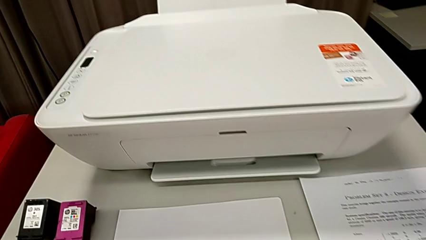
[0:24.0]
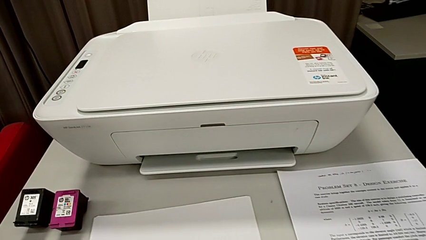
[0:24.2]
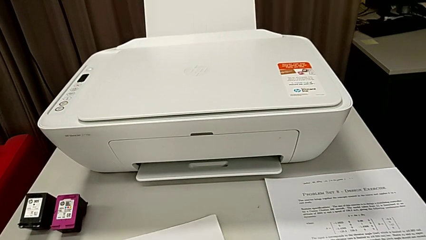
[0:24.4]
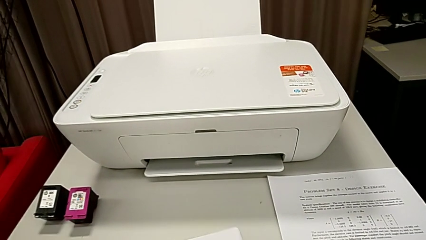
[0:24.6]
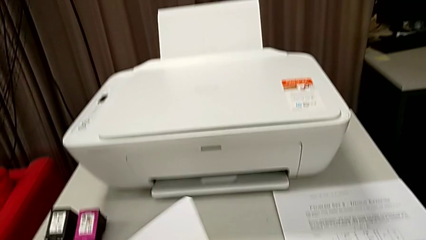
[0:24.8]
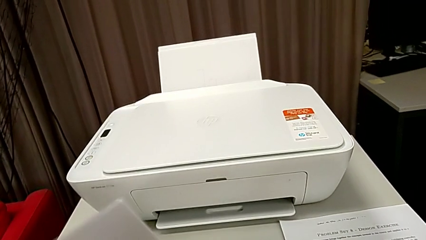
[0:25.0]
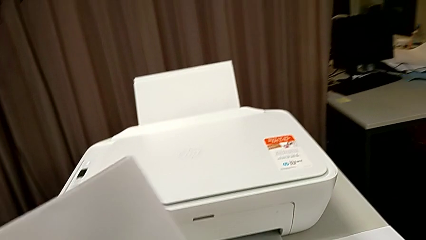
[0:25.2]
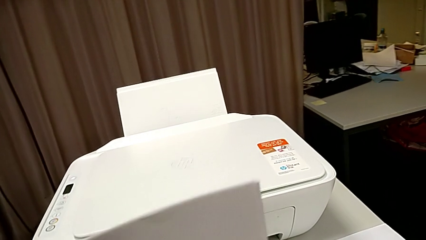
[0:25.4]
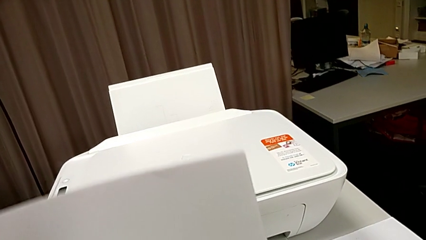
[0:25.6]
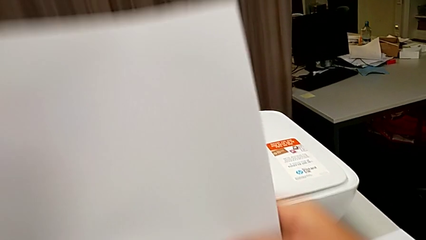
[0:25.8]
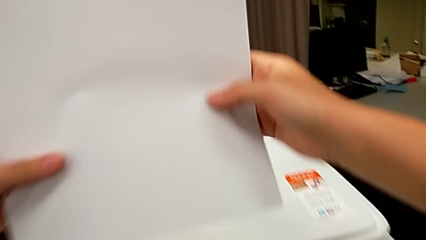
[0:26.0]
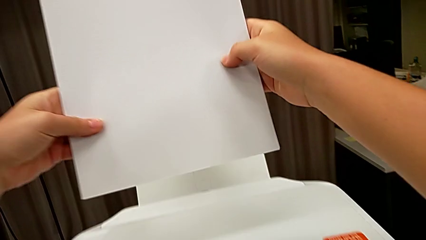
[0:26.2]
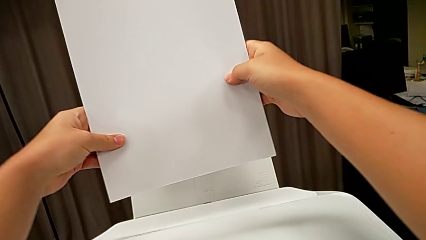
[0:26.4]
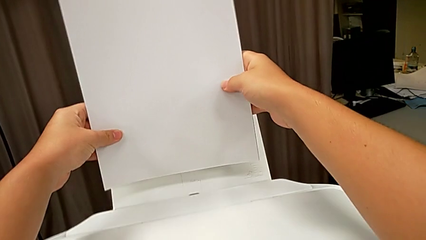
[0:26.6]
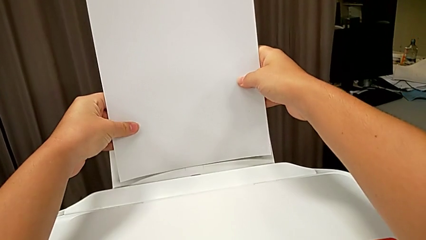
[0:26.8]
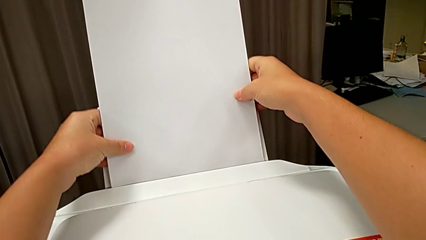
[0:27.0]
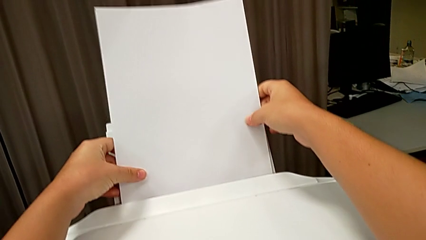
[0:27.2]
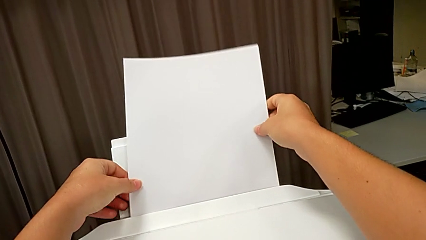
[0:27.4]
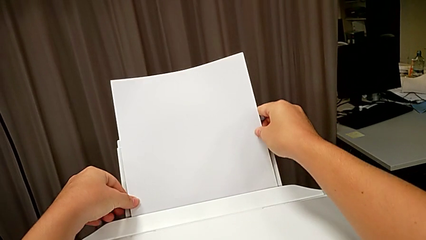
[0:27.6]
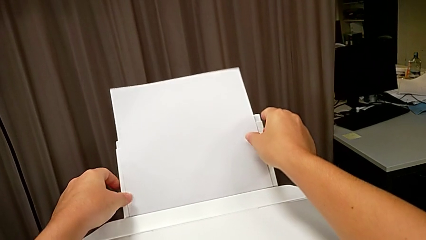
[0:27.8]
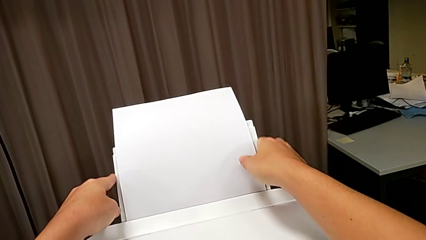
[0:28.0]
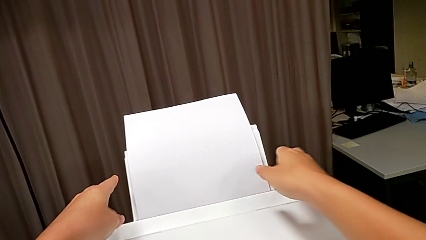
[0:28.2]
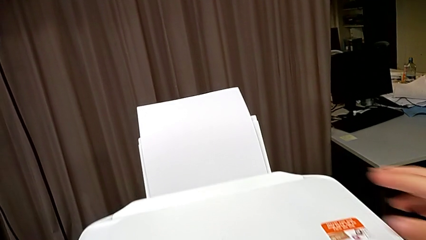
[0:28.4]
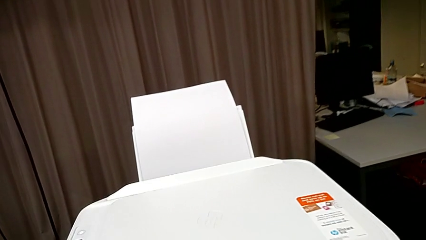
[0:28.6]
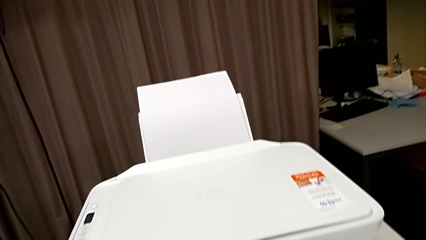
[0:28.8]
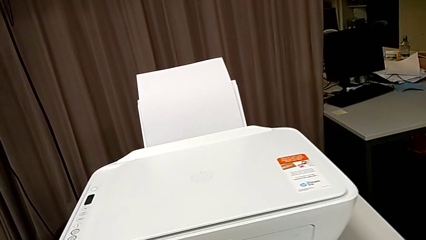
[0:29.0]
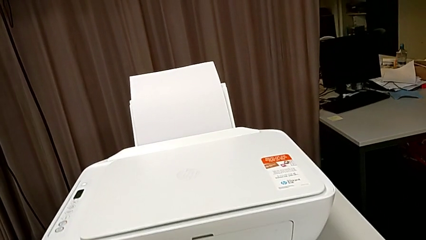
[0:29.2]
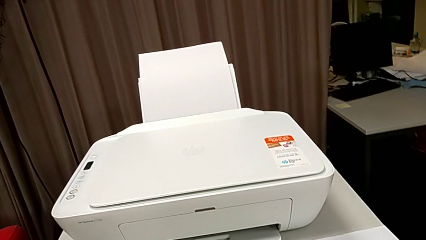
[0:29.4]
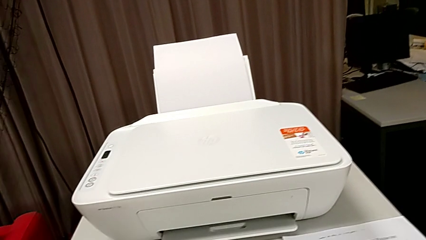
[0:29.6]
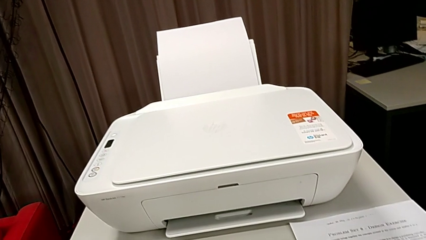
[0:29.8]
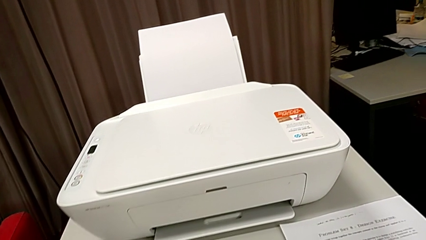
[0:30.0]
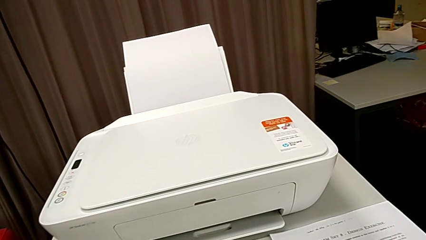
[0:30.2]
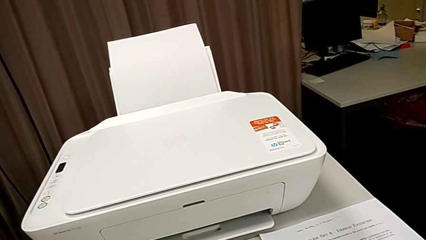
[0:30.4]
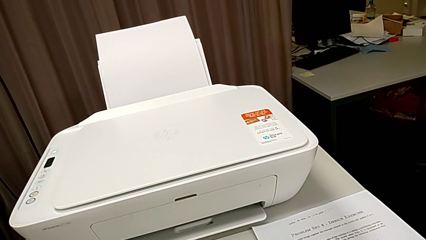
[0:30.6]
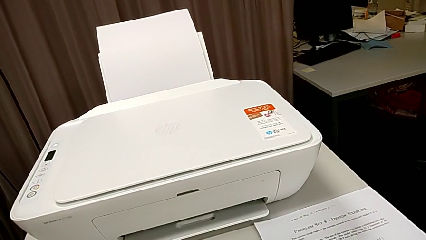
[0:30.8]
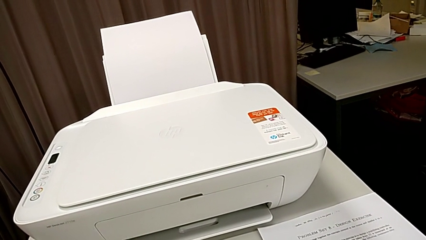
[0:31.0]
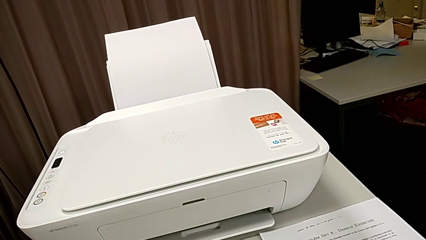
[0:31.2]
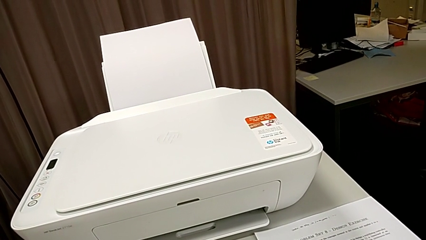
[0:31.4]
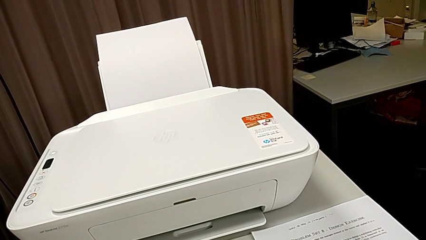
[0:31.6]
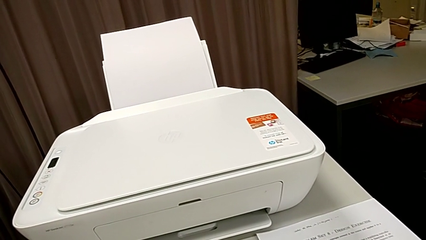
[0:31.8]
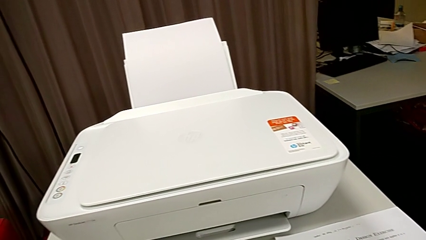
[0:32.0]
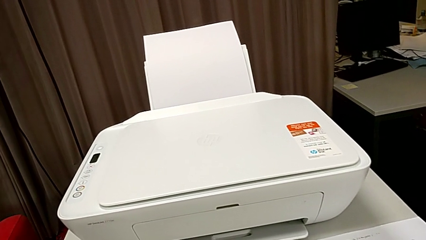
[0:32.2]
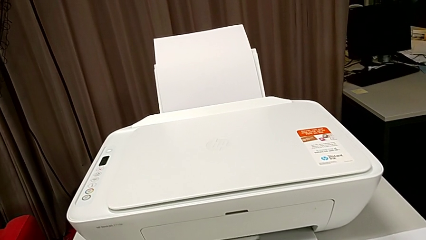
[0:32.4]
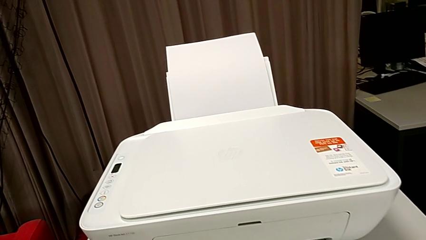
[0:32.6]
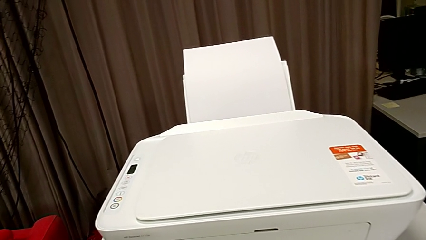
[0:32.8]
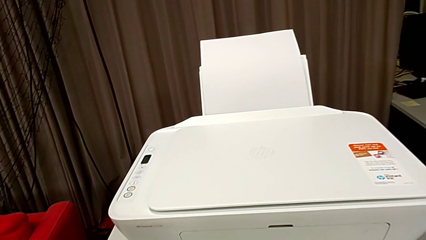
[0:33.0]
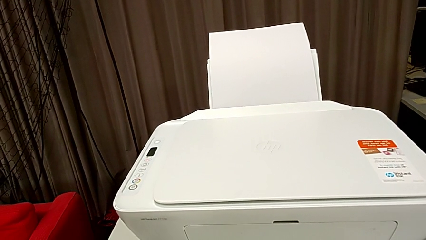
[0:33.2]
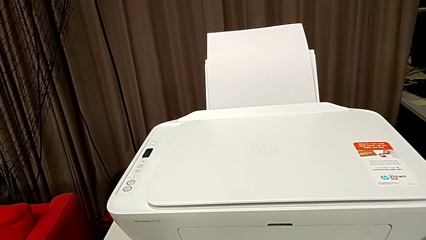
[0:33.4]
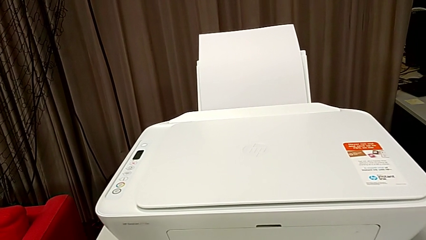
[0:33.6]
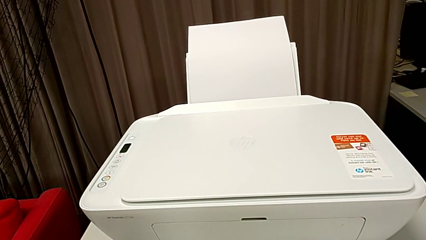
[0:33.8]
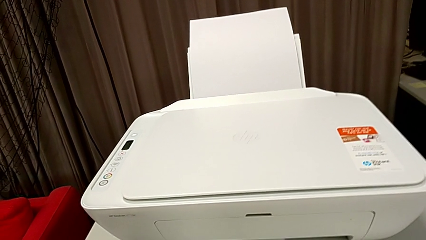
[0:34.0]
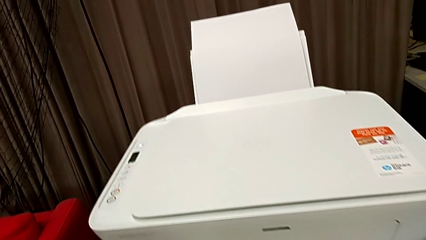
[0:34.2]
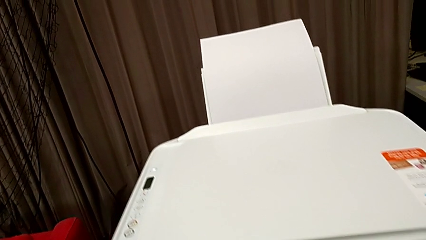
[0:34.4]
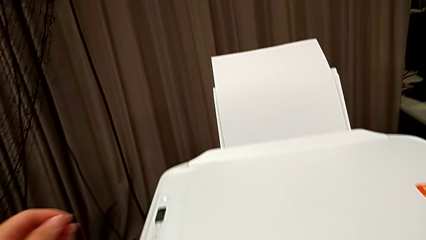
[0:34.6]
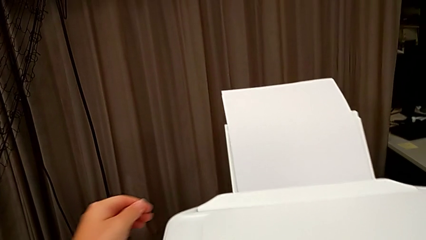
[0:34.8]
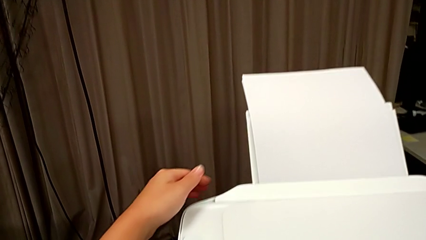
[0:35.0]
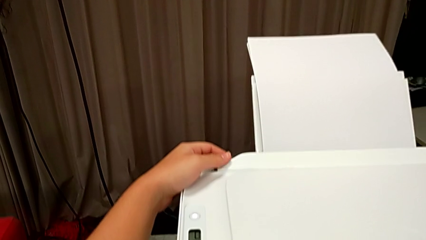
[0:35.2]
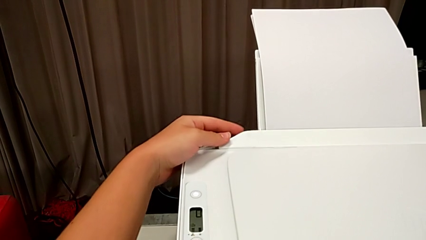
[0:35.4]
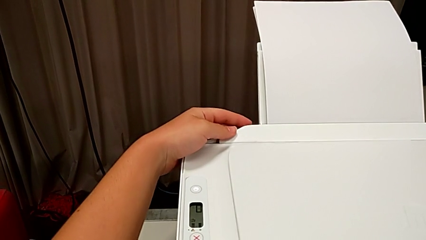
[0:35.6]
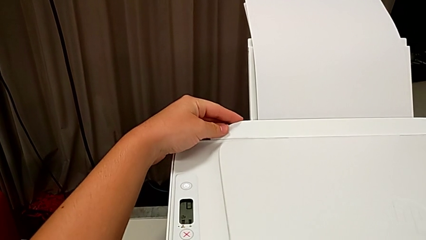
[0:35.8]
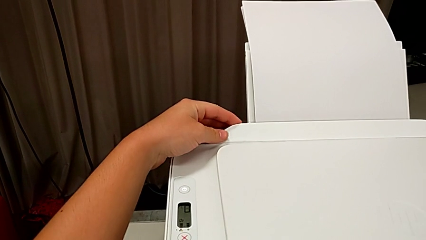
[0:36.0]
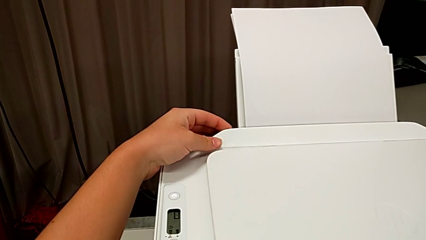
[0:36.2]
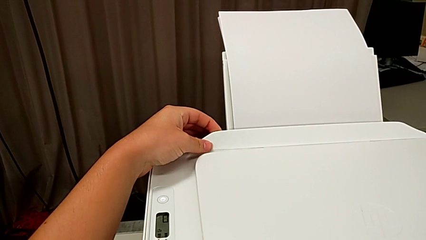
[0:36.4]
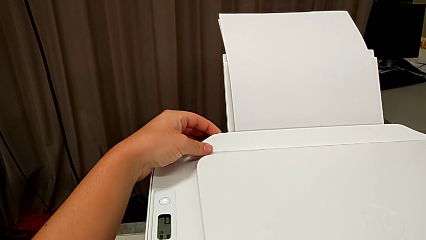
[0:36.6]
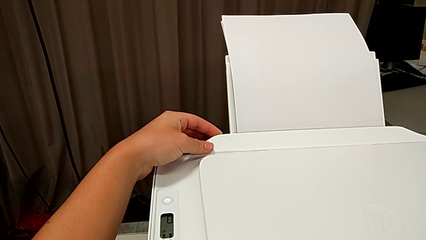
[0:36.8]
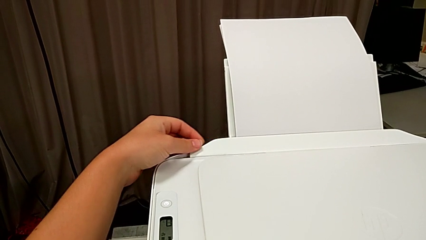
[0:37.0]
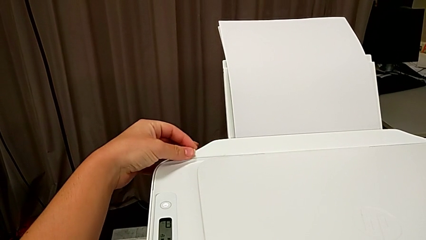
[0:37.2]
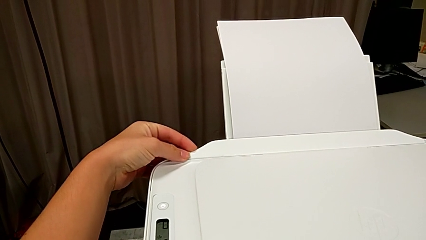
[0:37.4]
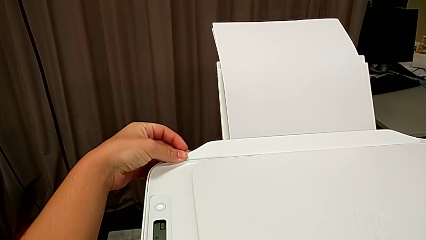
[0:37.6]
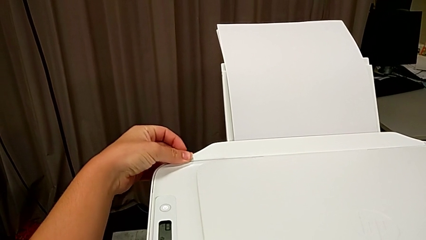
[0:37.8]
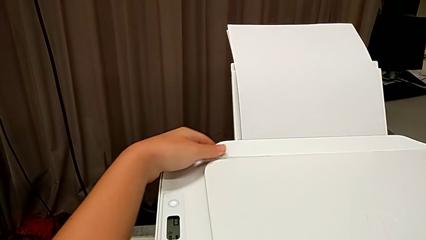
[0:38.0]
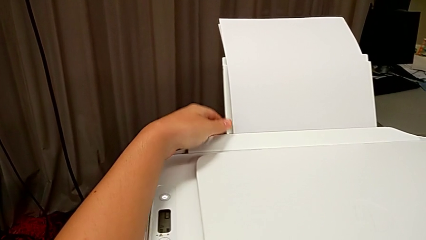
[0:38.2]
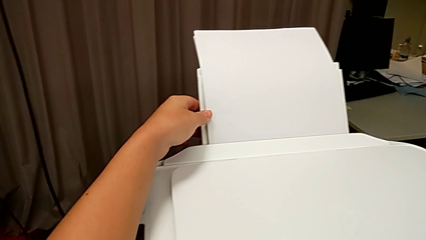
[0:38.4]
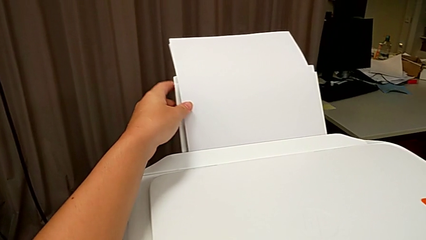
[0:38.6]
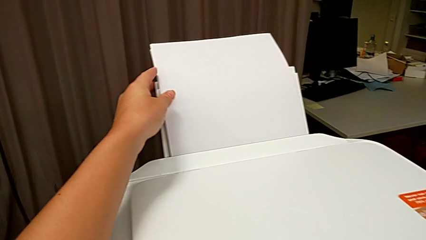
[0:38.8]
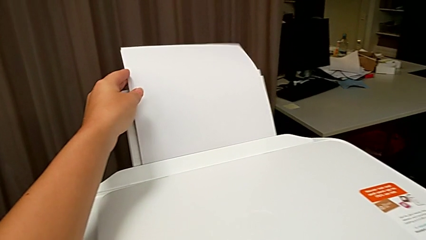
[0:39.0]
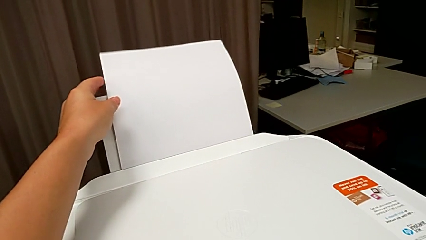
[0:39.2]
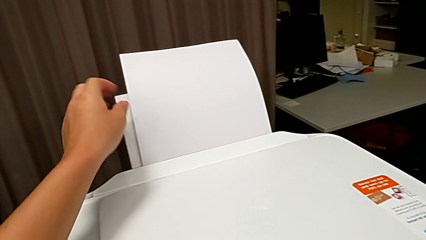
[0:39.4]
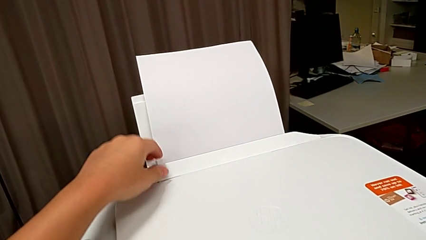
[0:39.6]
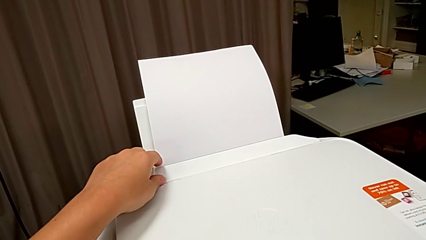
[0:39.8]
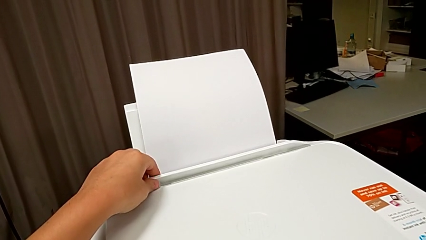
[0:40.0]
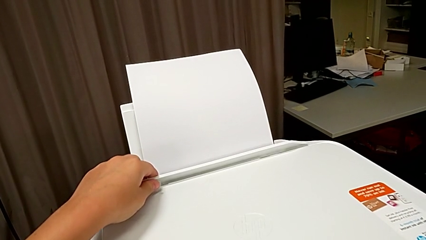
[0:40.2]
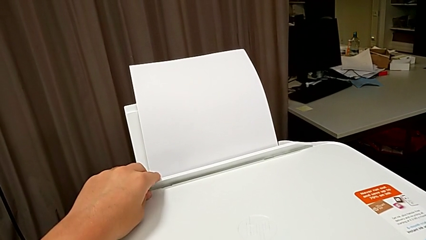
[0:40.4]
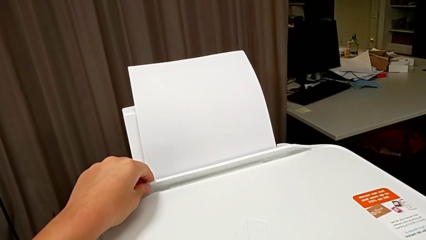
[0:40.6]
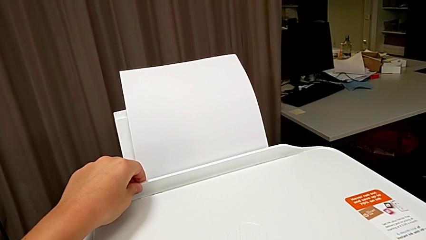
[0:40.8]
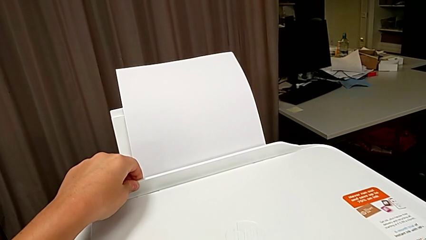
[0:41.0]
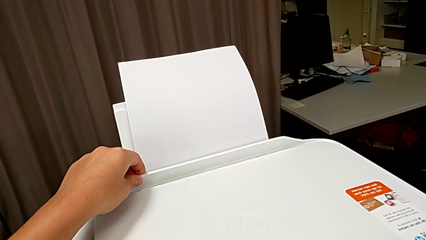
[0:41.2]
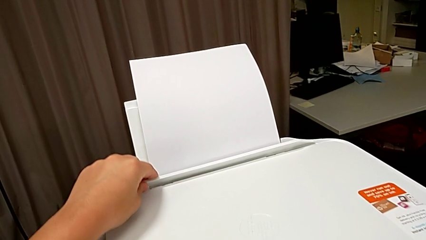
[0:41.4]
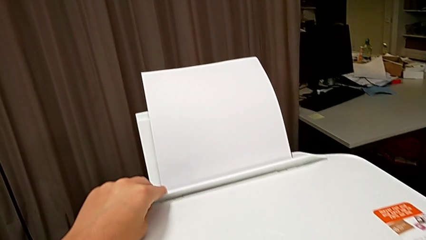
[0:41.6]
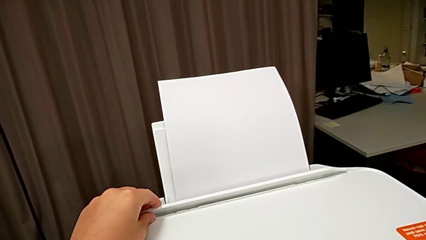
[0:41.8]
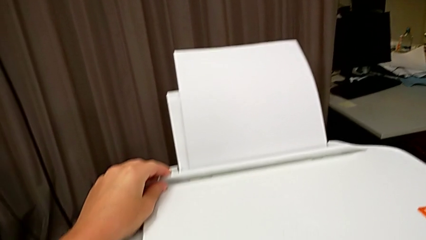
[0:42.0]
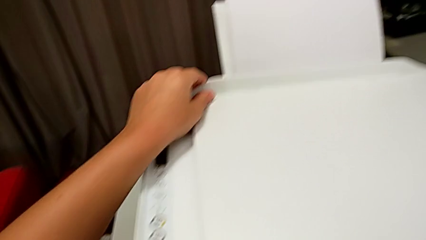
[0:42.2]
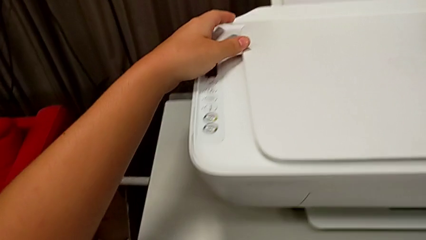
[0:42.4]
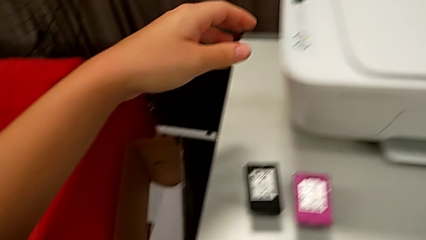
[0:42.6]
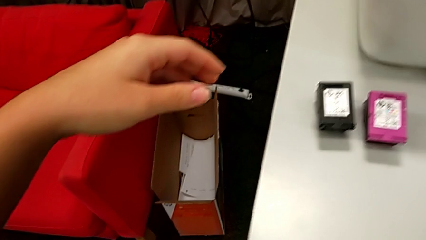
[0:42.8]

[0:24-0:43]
The camera wearer is loading the paper stack into the printer. They grab the paper stack, align it and place it. They touch the printer and pull the tray shield.
